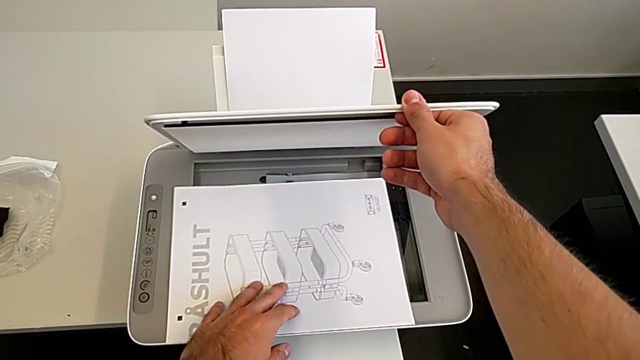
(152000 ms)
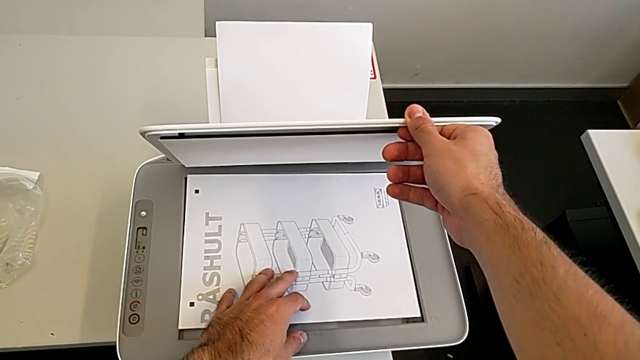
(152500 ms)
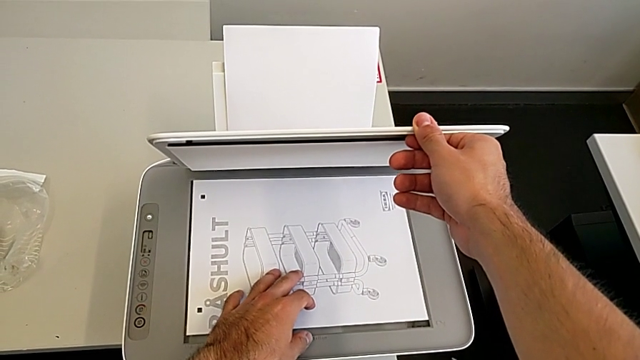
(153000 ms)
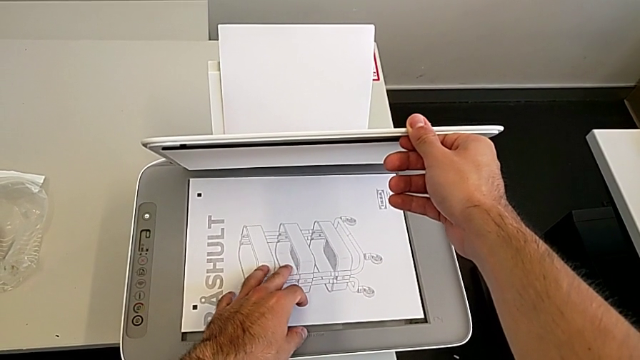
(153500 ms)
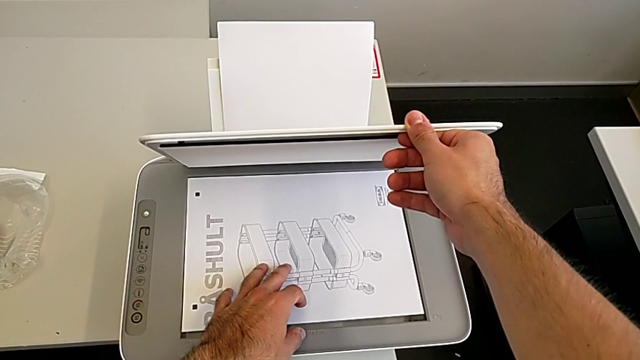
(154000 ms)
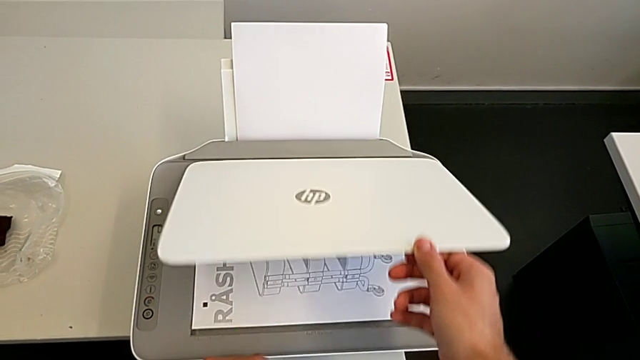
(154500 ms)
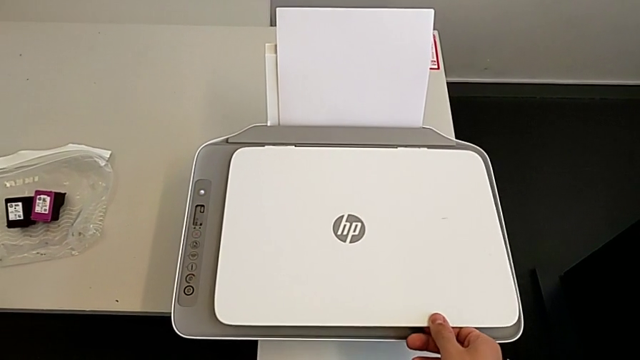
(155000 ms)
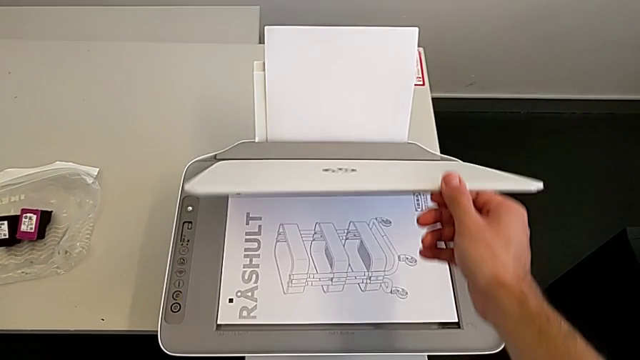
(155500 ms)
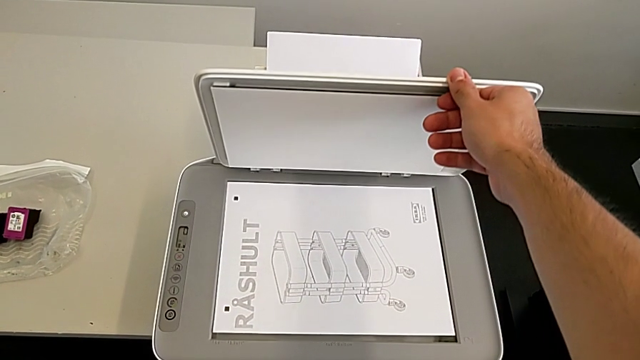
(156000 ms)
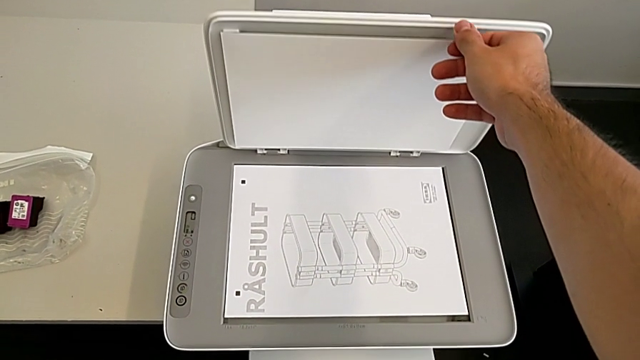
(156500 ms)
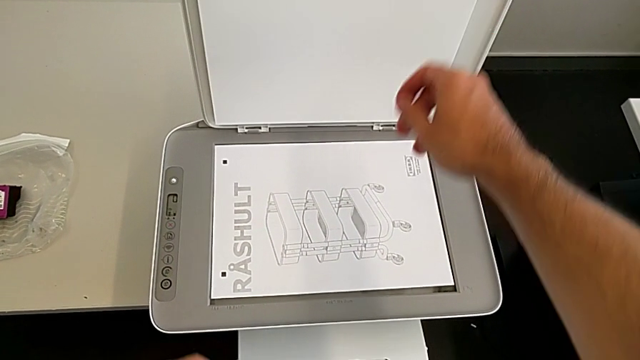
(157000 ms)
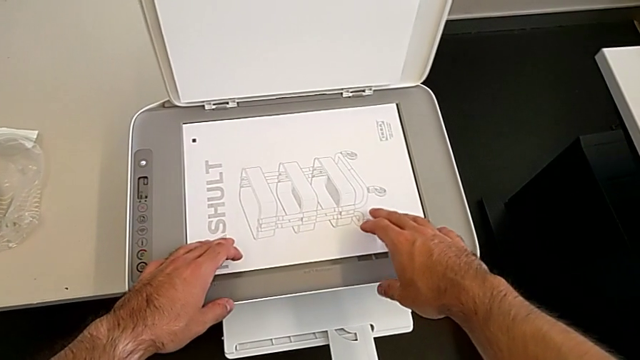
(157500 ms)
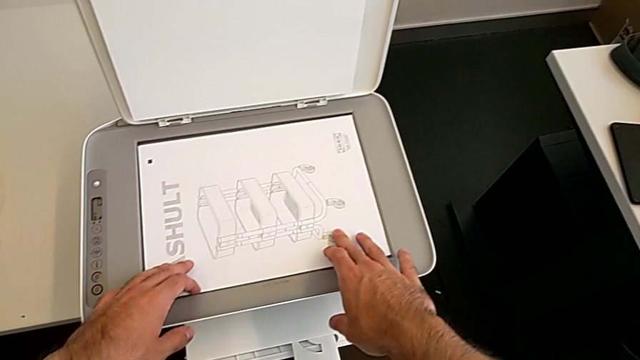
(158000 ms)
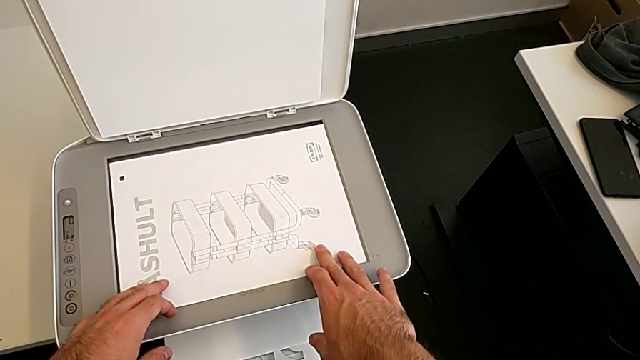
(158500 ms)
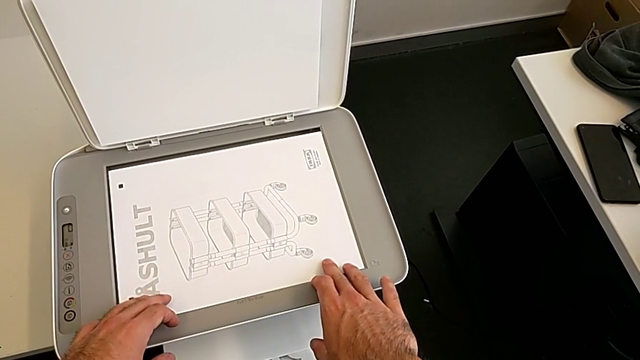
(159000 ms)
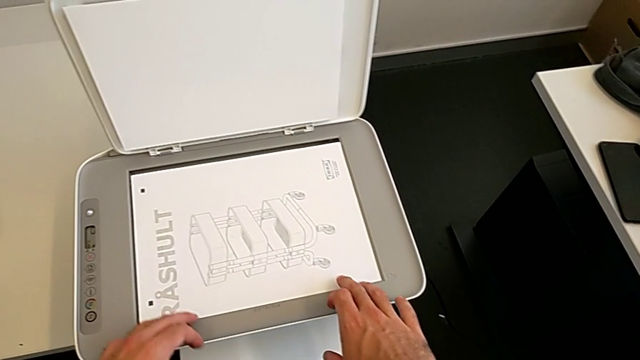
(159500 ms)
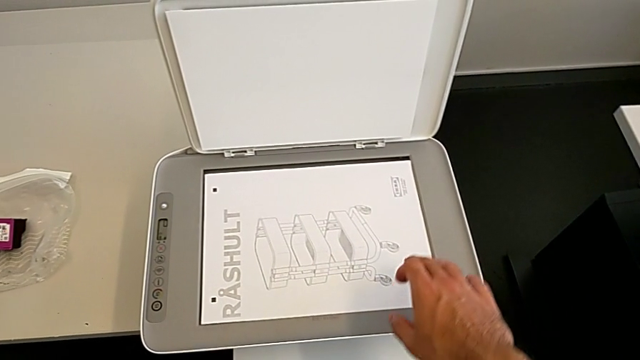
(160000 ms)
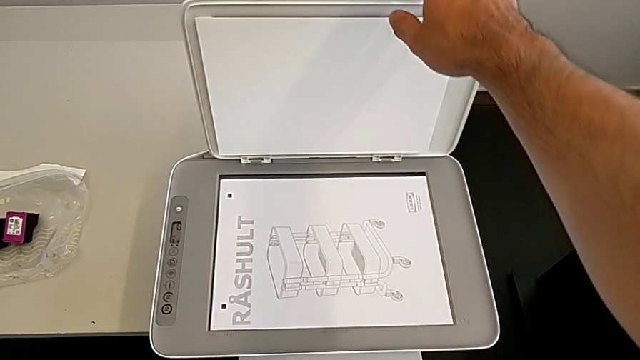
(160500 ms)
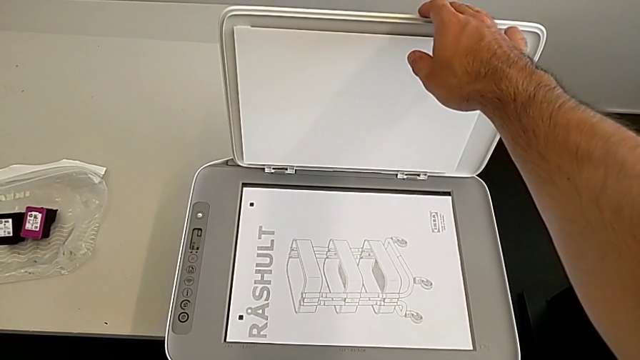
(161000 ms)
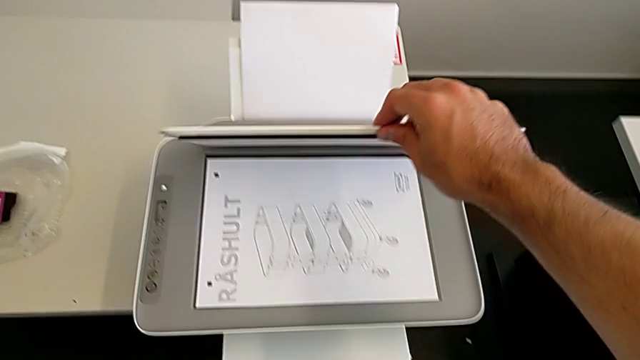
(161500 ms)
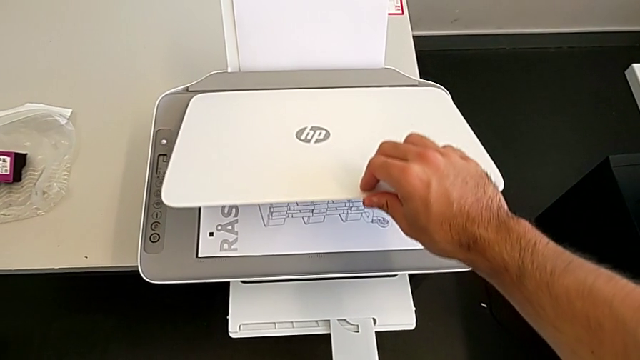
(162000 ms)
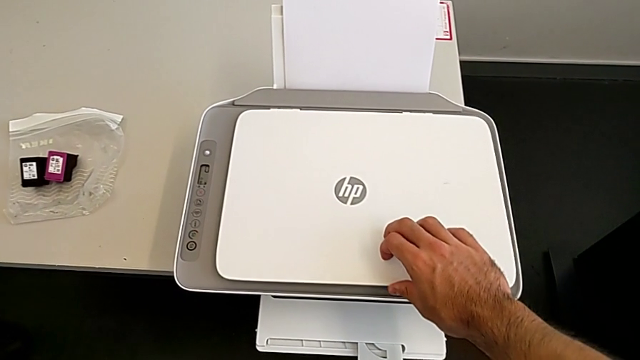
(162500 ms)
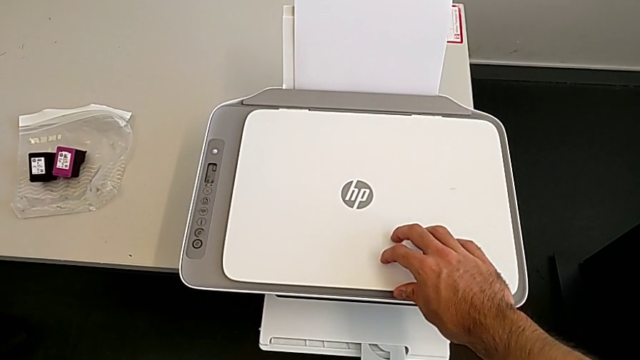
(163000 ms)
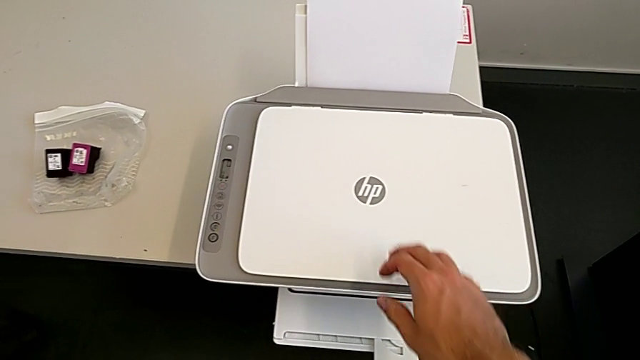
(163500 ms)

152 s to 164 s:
The camera wearer is copying the paper in black and white. They drop the paper stack, open the copy gate twice, align the paper stack and close the copy gate.

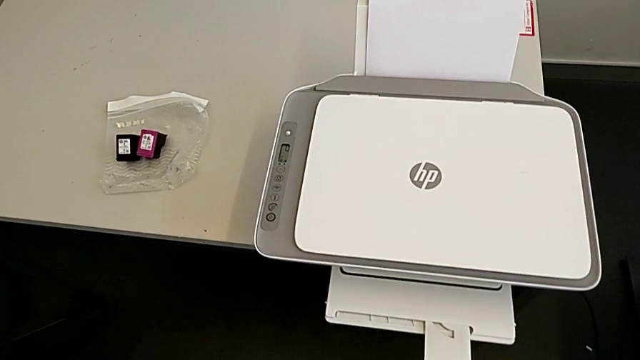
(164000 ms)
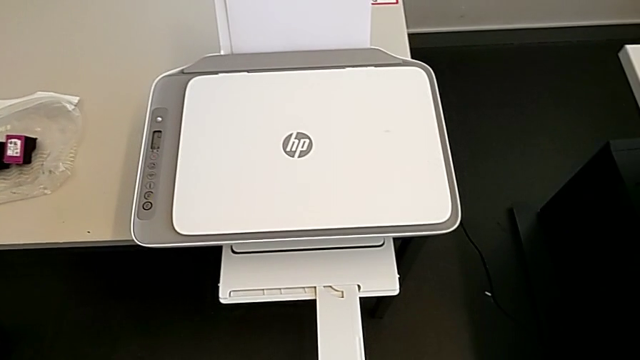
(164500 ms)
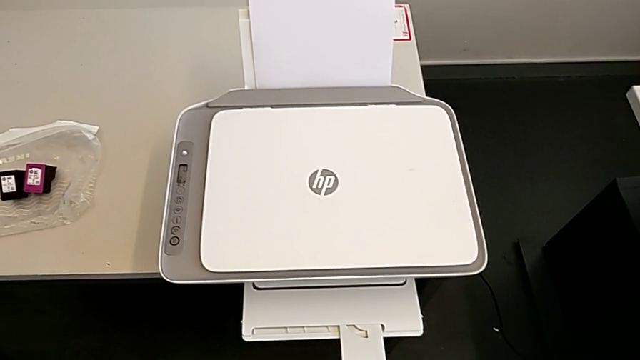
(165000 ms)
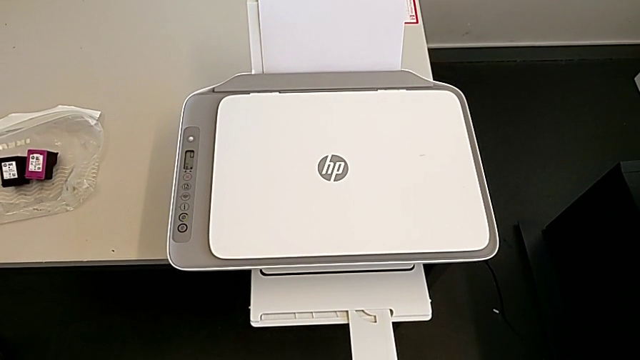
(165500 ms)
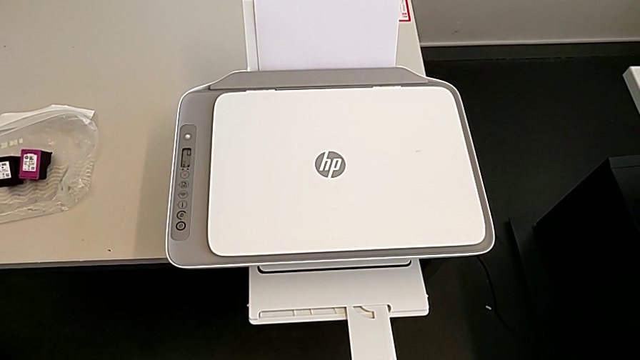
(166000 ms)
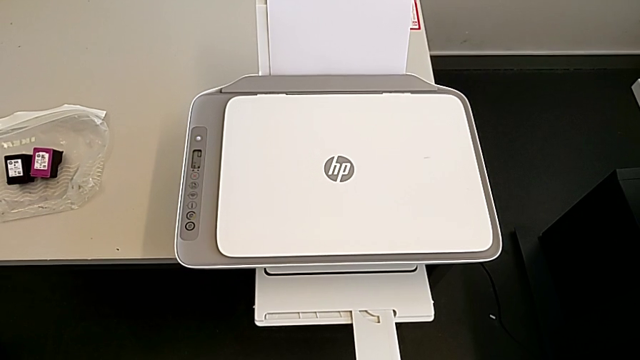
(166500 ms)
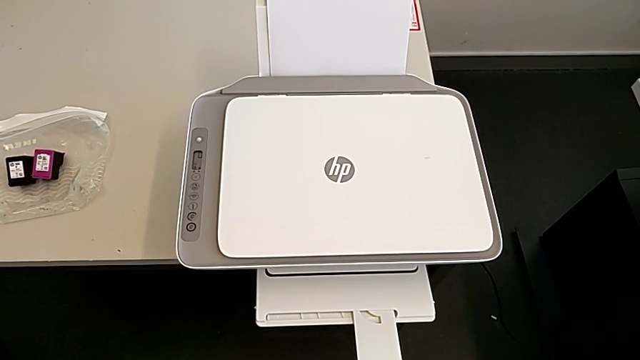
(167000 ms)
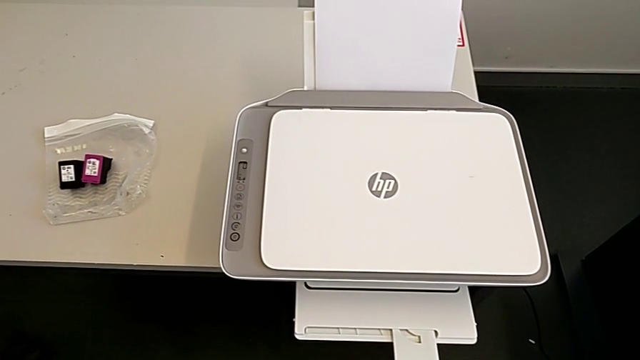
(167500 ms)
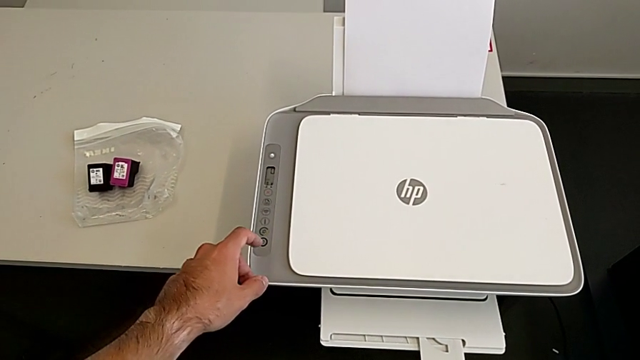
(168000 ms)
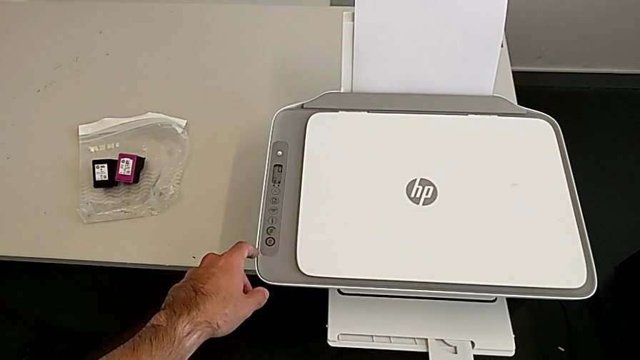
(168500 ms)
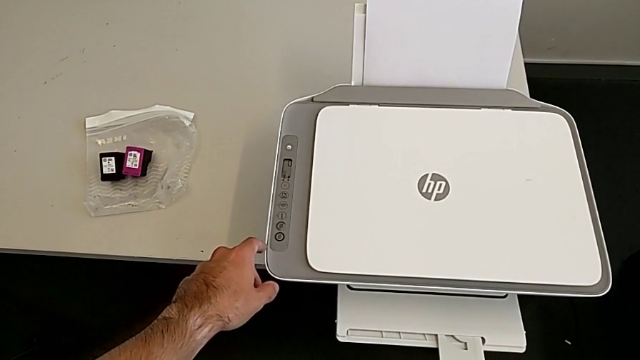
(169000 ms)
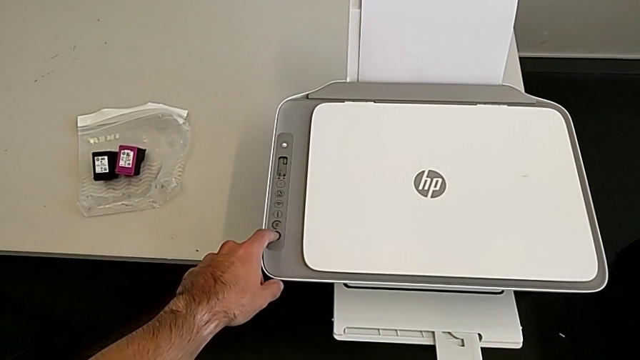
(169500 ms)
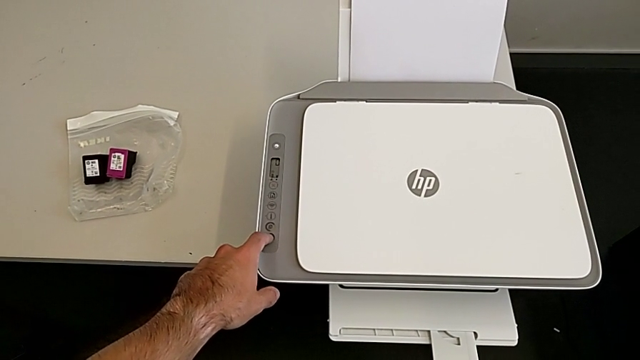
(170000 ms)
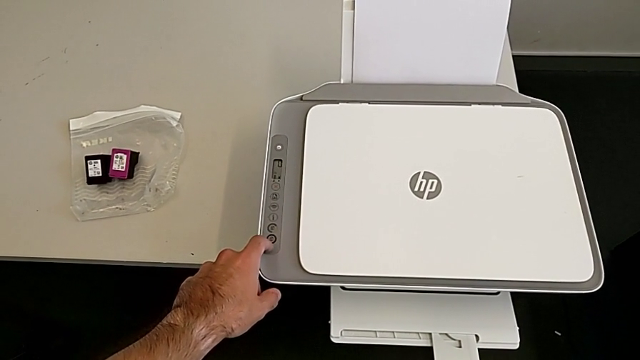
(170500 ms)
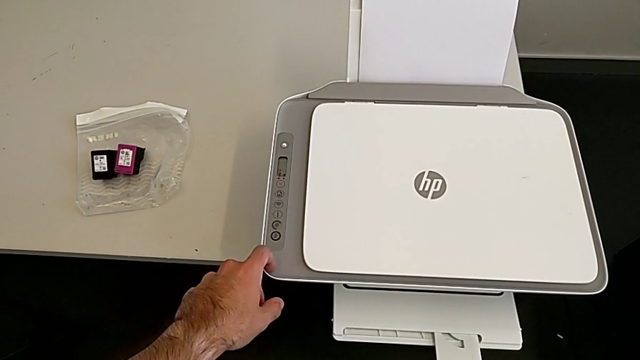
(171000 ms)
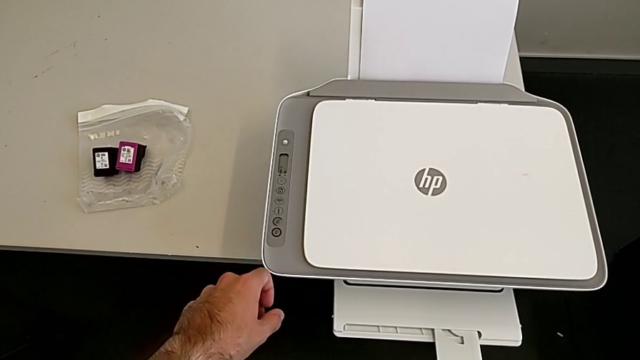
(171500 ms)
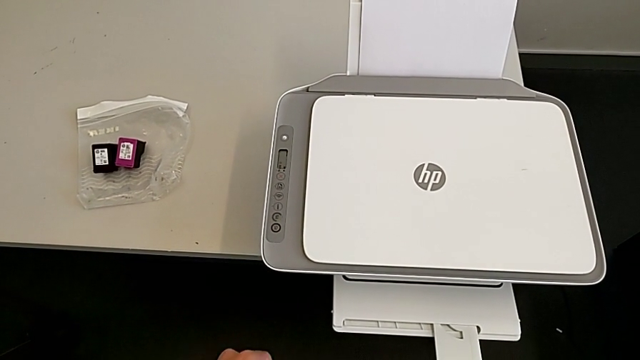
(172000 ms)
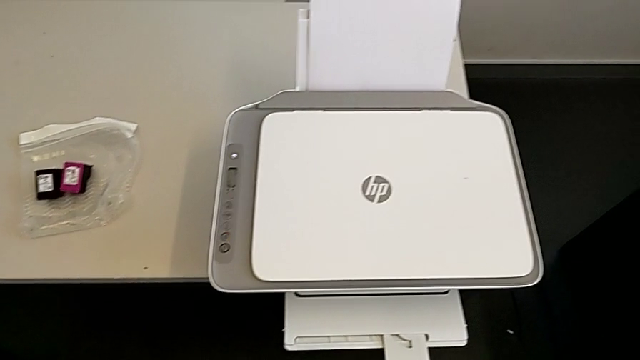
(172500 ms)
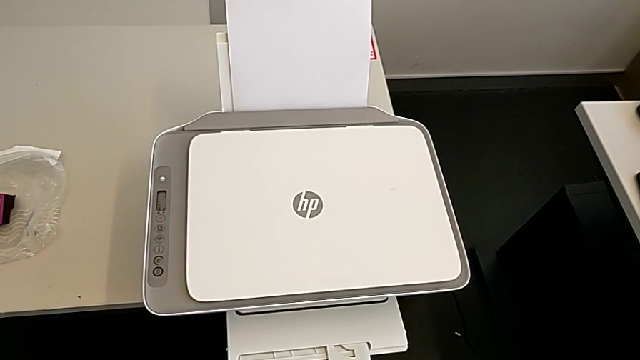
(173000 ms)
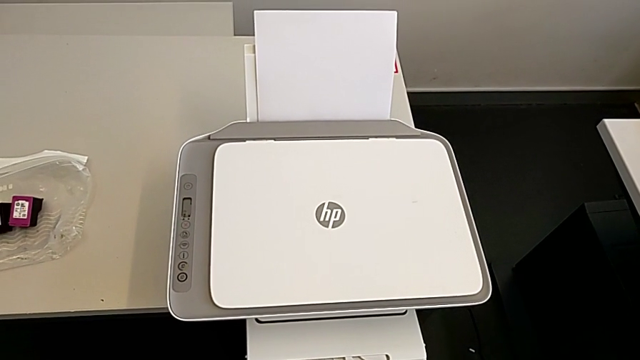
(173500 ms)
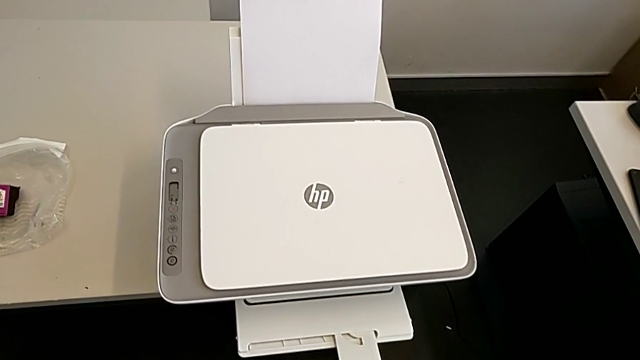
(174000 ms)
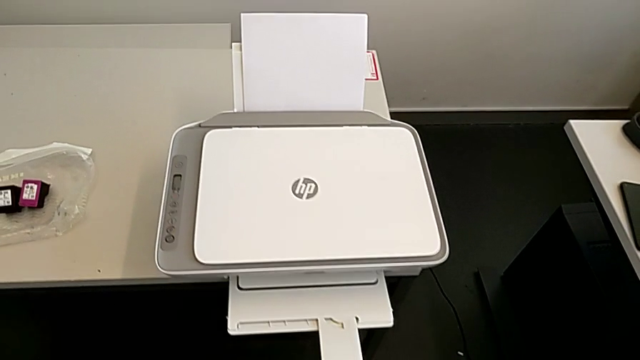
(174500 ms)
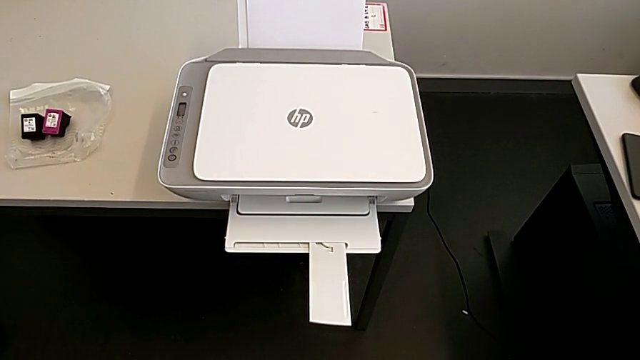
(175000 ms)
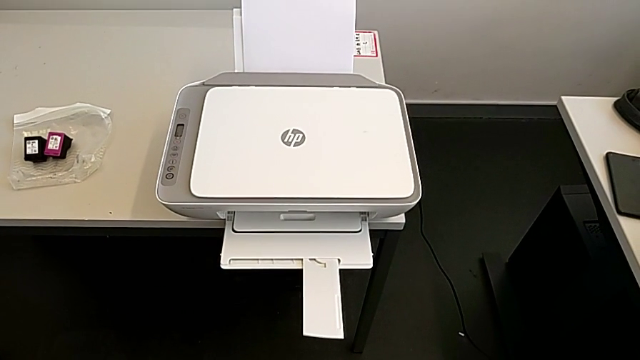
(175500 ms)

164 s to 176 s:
The camera wearer is copying the paper in black and white. They press the black button.
